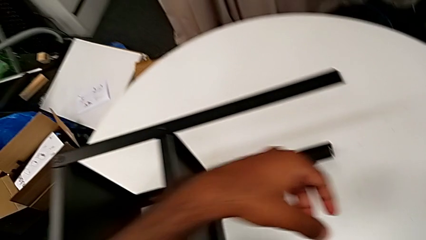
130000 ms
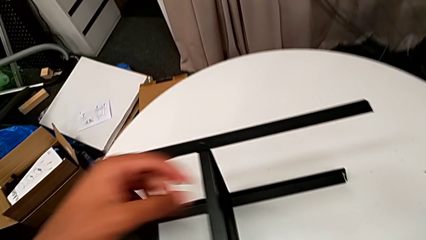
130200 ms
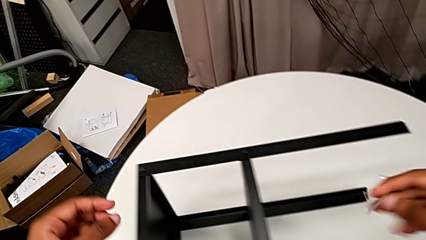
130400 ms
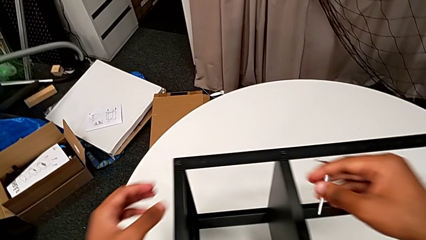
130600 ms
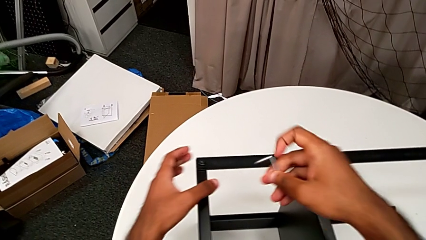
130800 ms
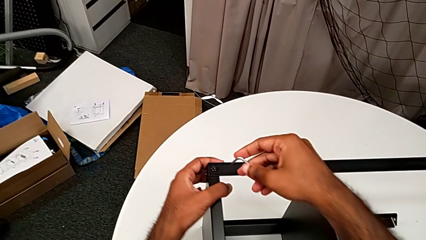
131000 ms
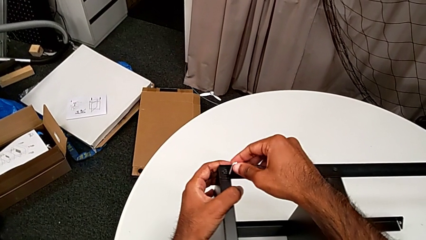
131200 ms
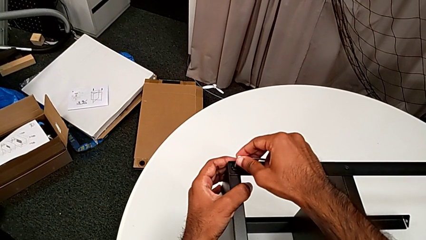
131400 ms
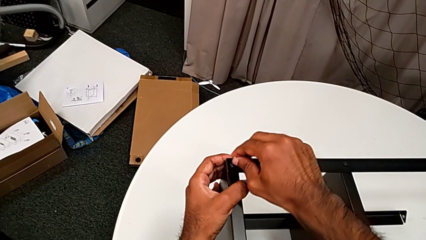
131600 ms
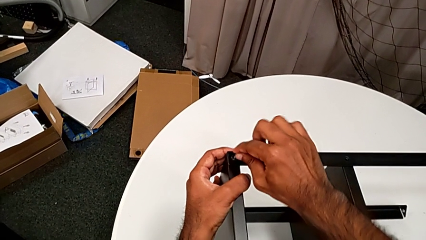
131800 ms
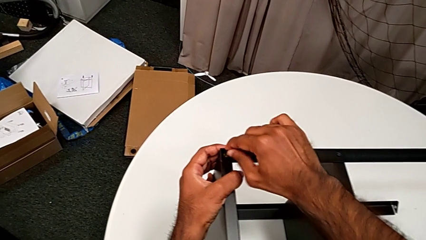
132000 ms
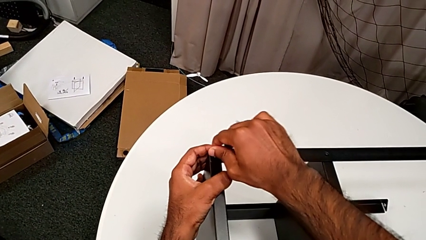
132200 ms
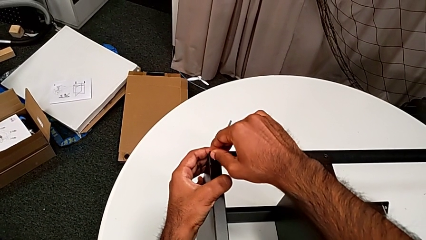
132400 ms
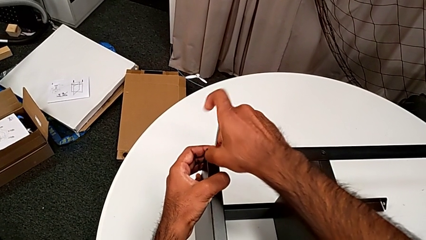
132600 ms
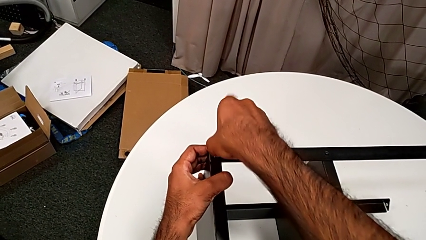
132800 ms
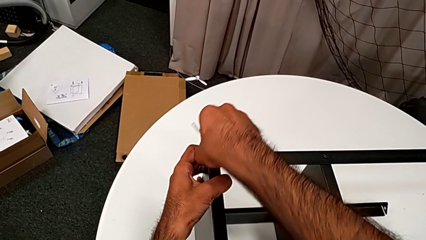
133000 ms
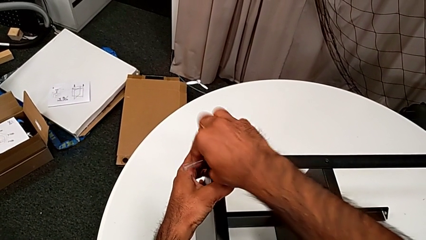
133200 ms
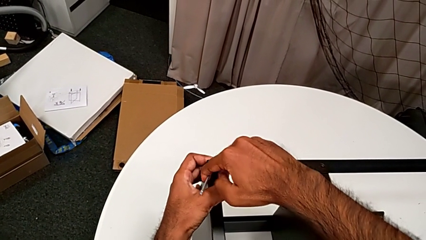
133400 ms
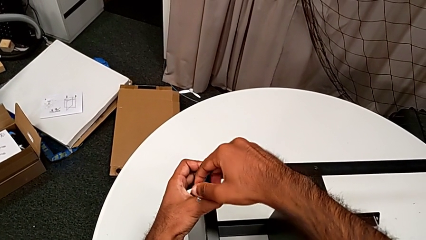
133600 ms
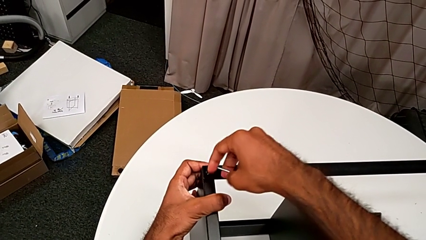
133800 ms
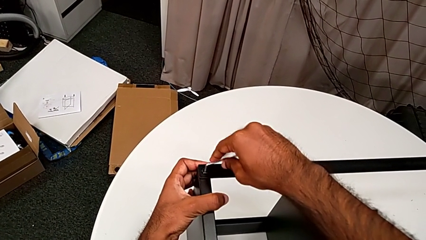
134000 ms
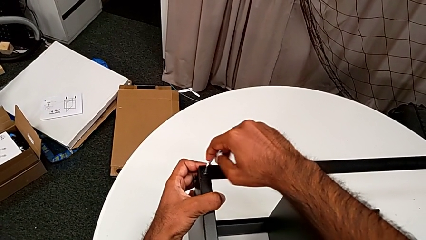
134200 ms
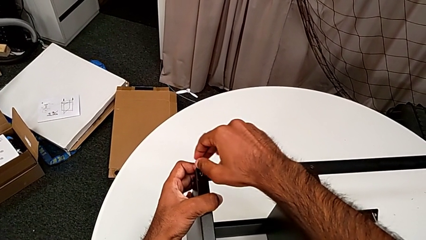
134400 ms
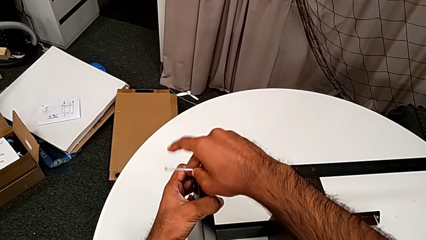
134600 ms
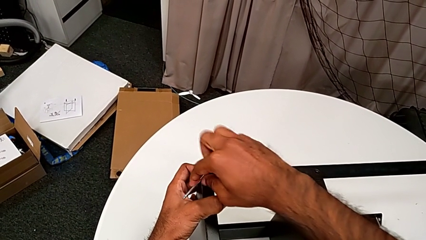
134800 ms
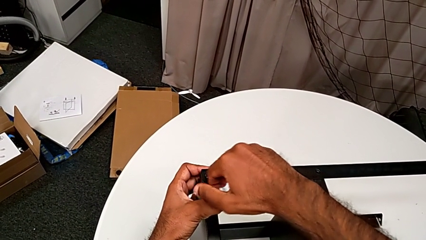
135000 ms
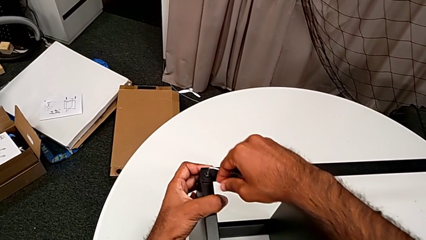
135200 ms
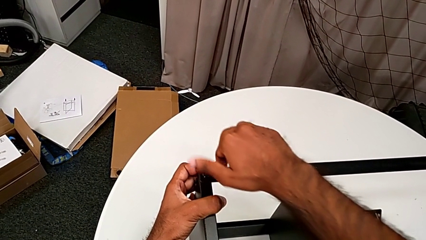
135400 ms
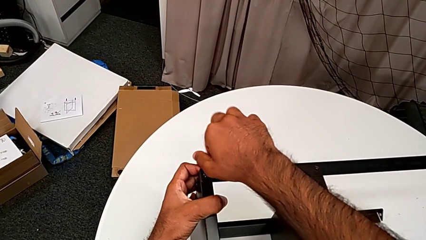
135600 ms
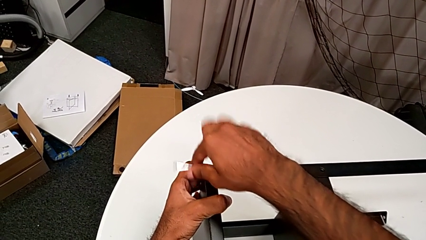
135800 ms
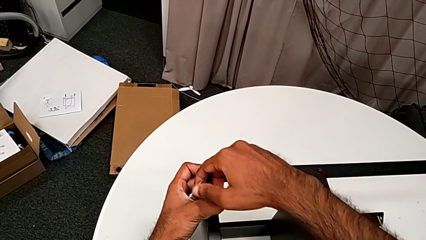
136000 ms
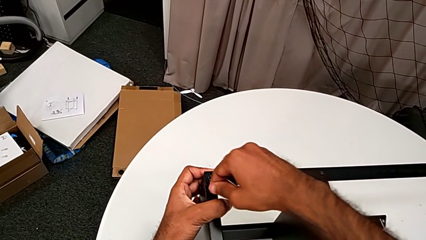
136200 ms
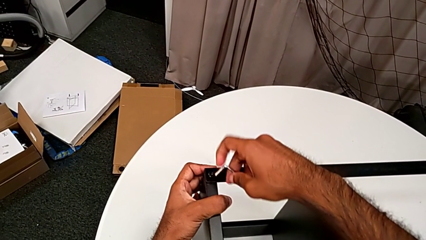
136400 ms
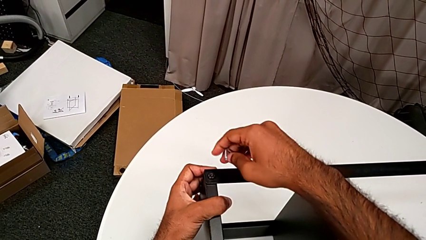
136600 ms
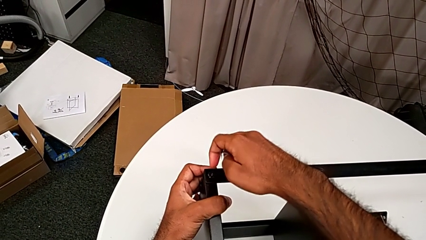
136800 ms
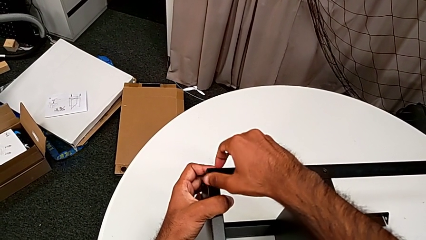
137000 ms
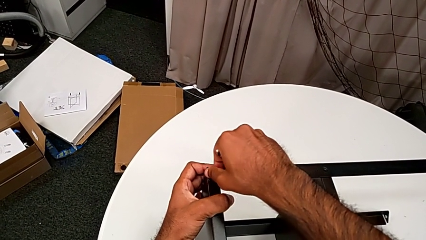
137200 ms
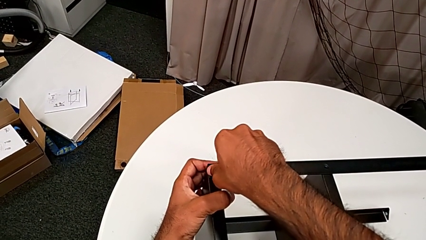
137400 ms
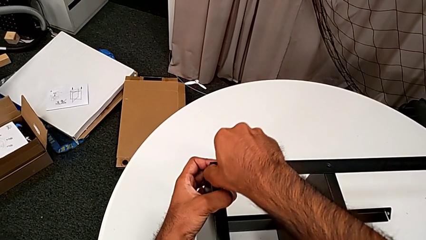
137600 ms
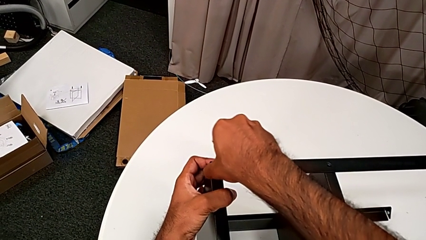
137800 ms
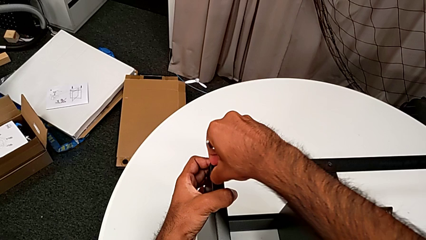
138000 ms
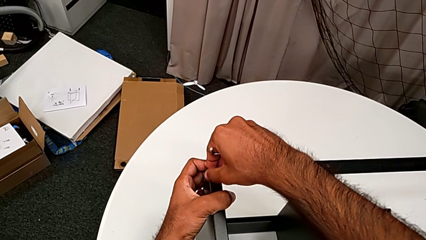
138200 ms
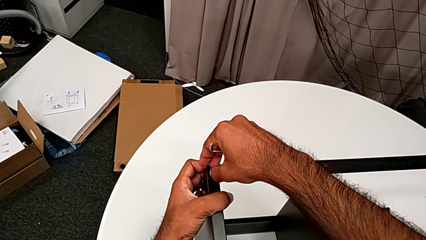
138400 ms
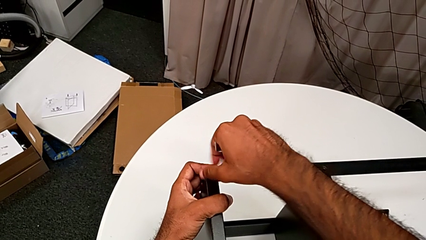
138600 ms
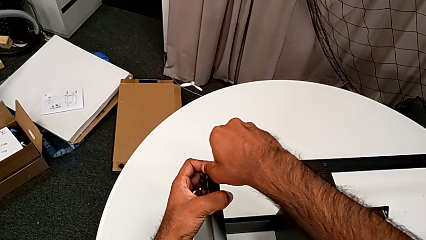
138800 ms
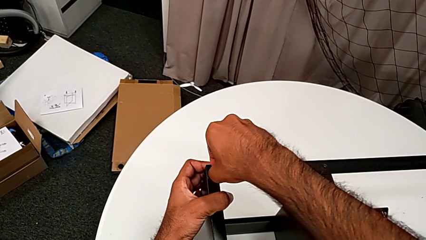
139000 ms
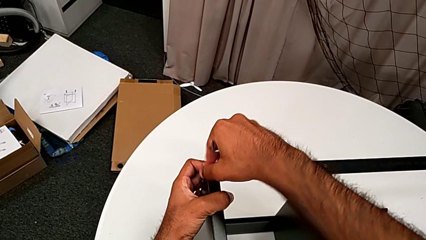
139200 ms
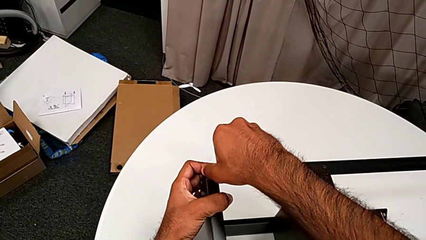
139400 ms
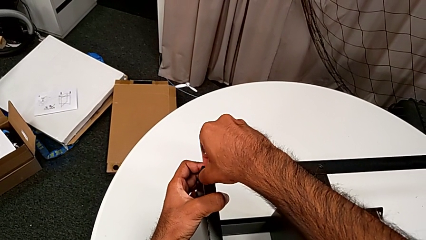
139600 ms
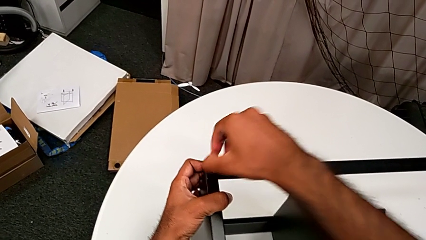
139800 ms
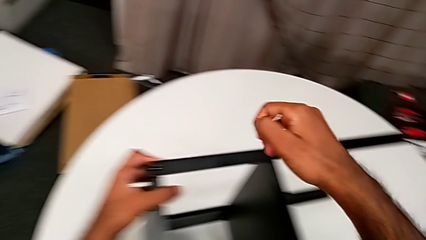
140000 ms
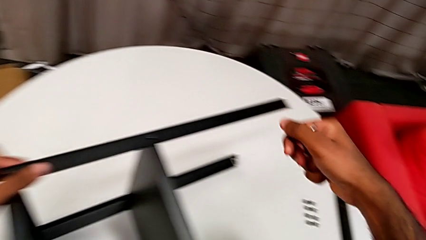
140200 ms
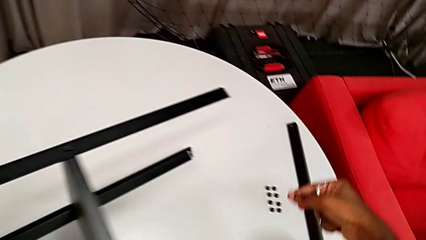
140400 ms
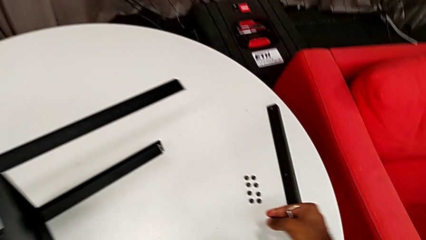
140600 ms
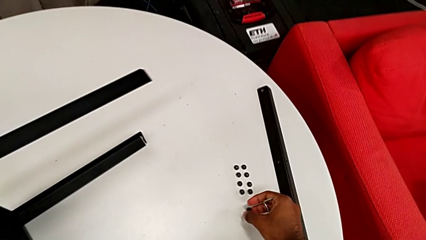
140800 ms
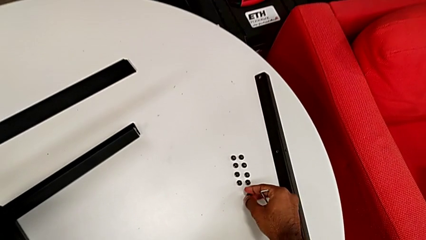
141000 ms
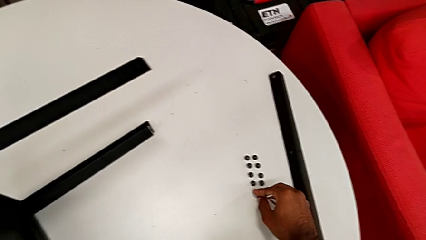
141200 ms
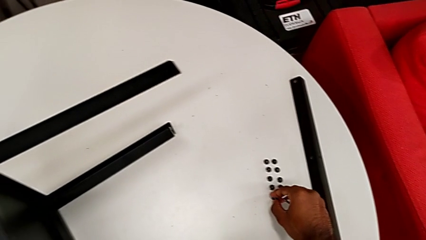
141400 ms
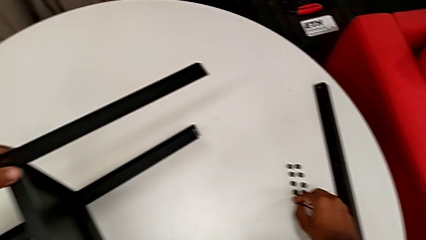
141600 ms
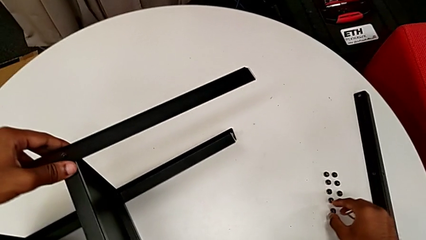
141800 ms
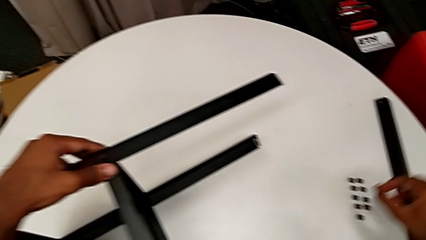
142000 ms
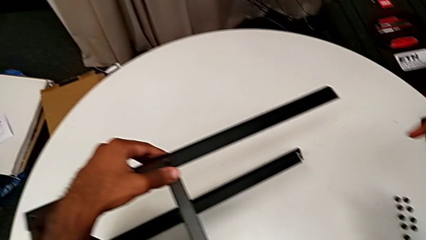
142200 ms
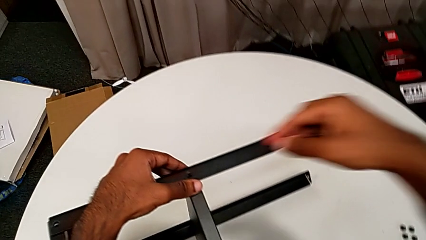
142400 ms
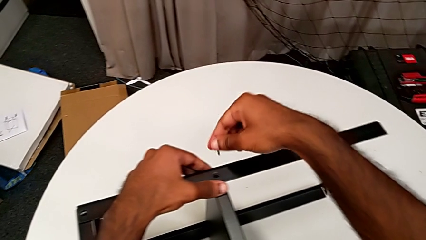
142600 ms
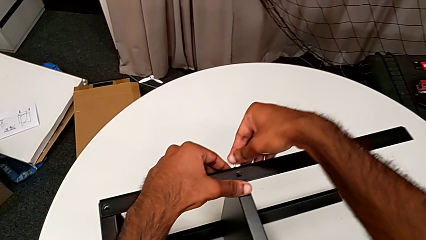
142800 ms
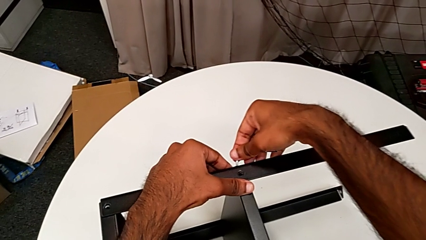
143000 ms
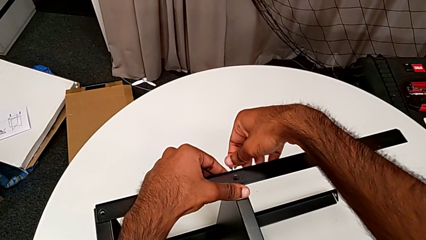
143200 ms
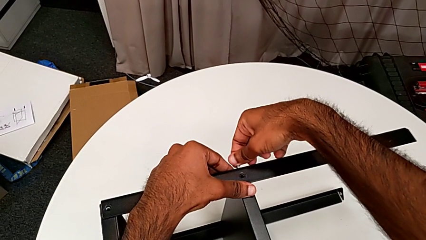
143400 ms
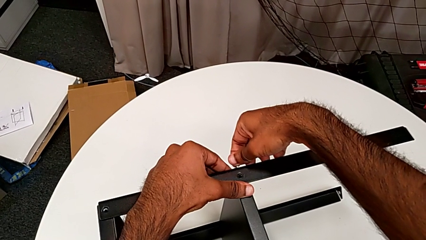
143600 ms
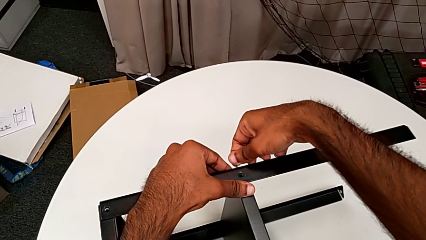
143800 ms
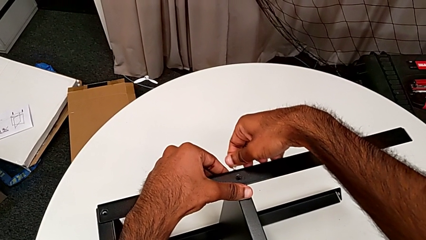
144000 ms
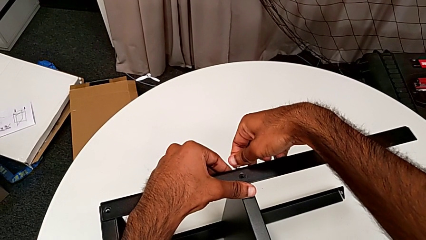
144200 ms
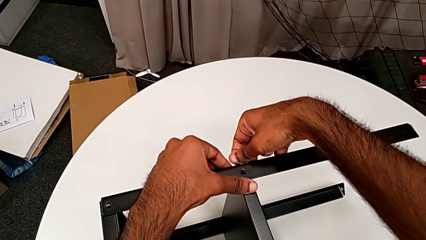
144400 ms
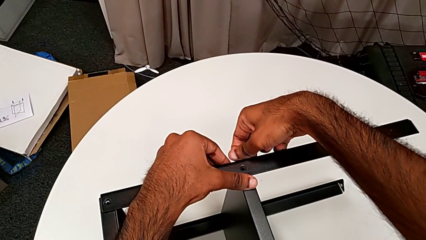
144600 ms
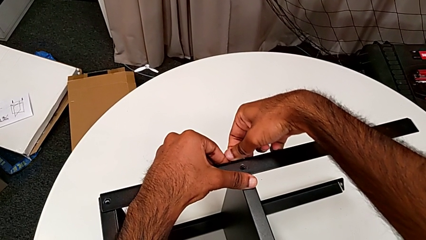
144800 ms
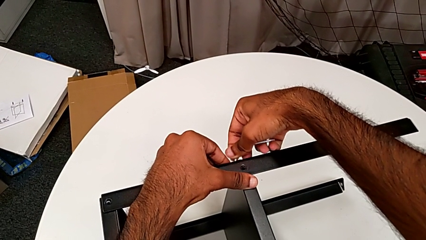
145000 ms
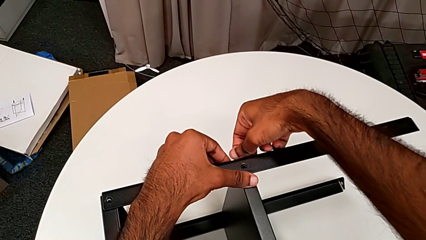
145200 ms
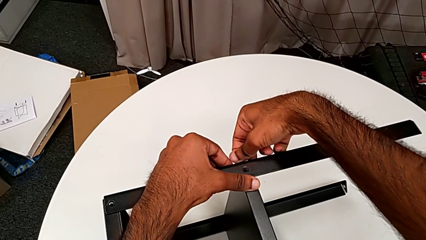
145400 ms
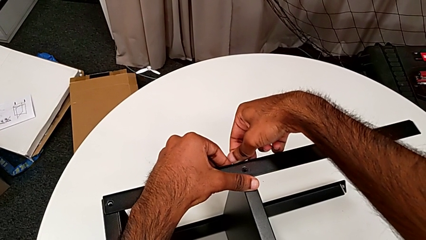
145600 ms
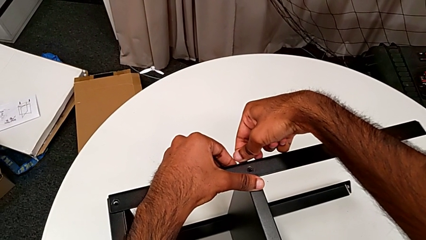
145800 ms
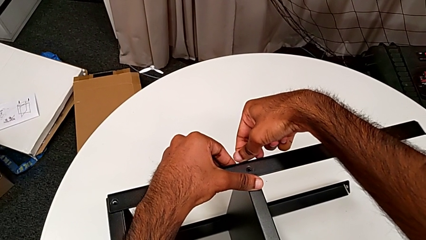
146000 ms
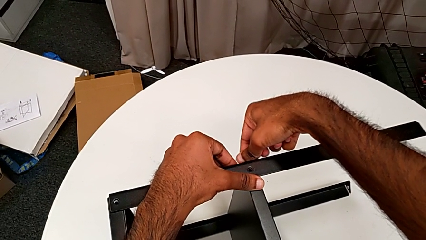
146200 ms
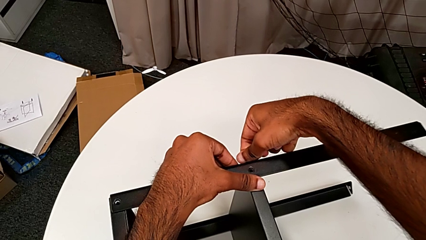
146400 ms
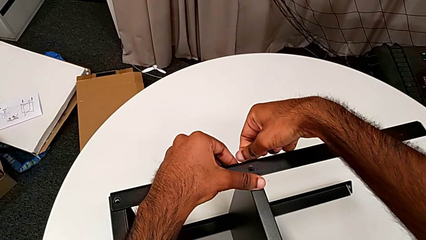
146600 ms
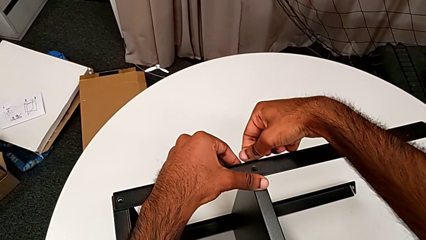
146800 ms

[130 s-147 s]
The camera wearer is unscrewing the screws on the leg with an Allen wrench. They approach the Allen wrench, insert it, unscrew the hex socket head, withdraw the Allen wrench, unscrew the hex socket head, grab it, place it and insert the Allen wrench.
